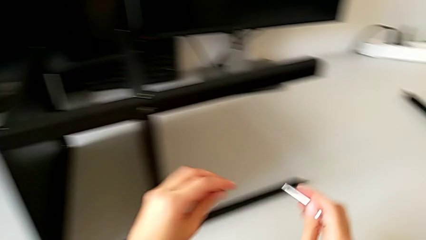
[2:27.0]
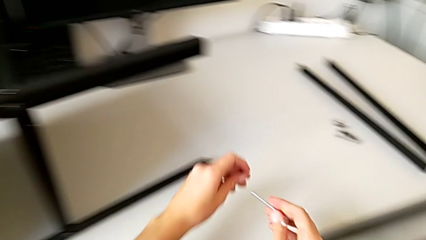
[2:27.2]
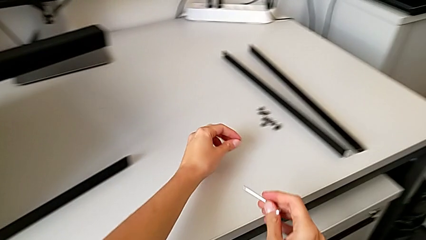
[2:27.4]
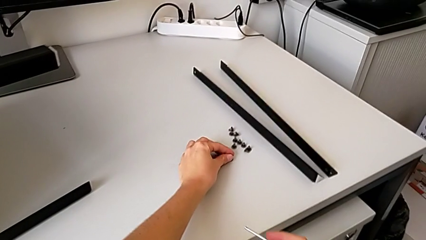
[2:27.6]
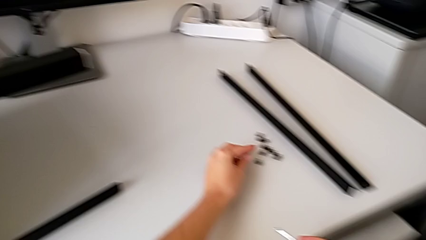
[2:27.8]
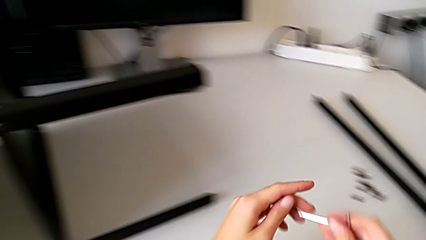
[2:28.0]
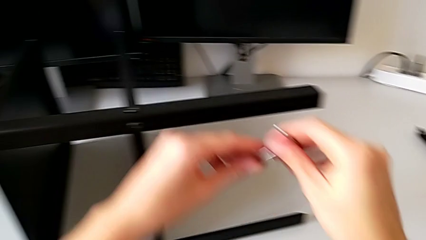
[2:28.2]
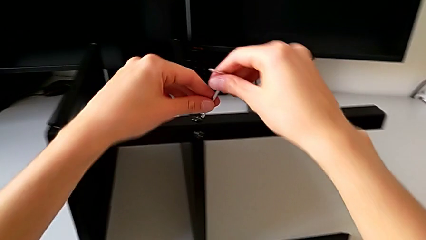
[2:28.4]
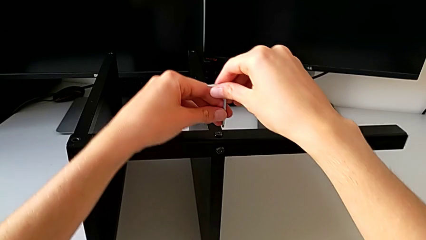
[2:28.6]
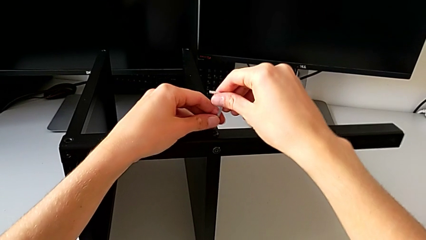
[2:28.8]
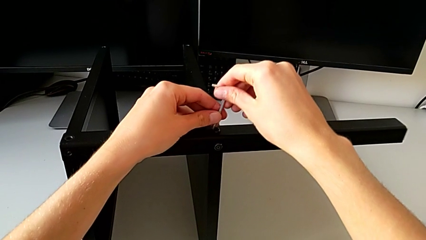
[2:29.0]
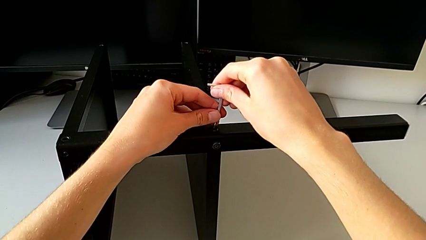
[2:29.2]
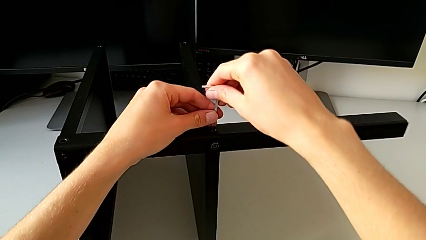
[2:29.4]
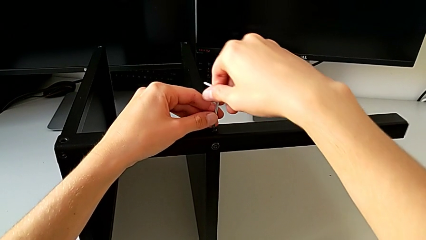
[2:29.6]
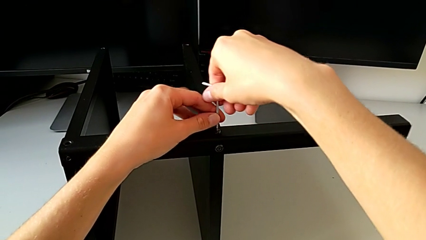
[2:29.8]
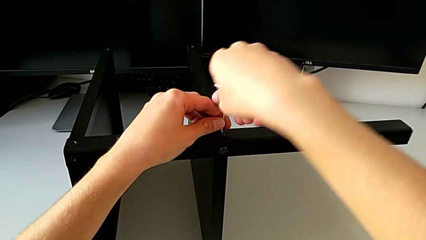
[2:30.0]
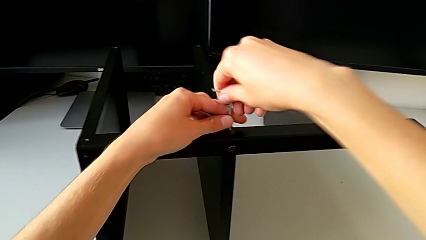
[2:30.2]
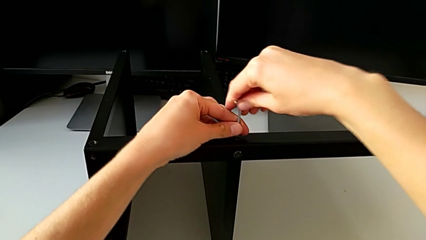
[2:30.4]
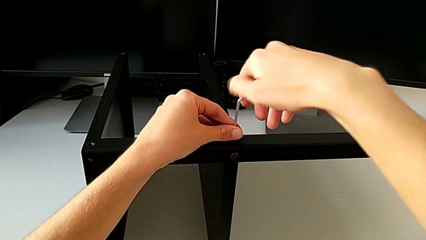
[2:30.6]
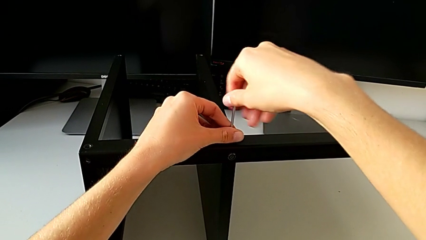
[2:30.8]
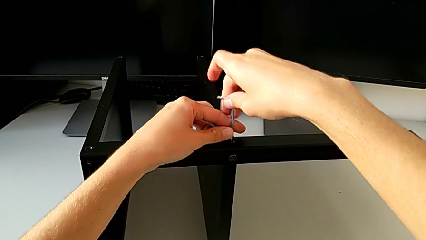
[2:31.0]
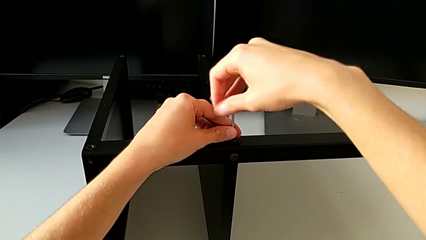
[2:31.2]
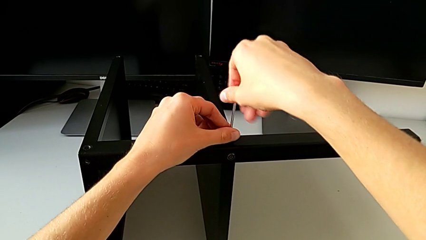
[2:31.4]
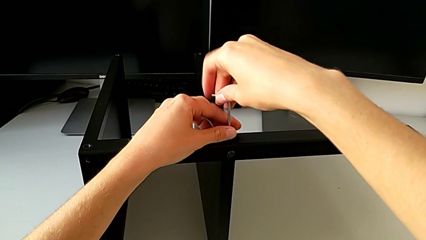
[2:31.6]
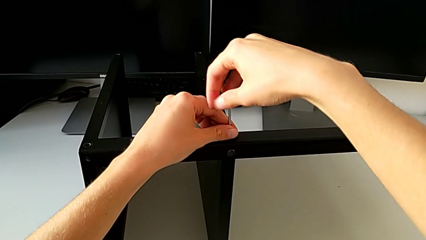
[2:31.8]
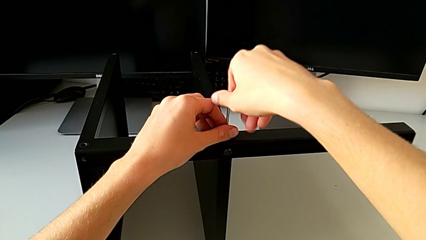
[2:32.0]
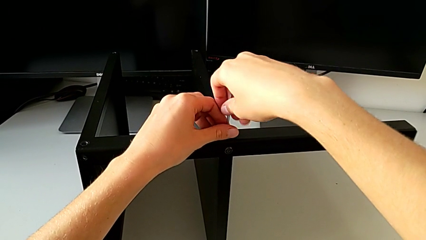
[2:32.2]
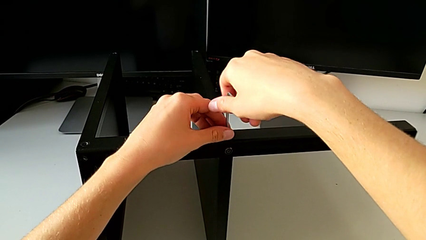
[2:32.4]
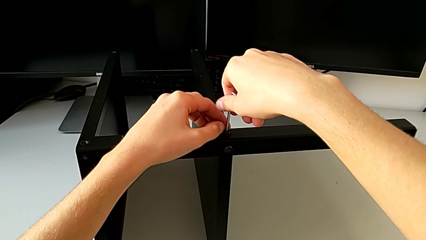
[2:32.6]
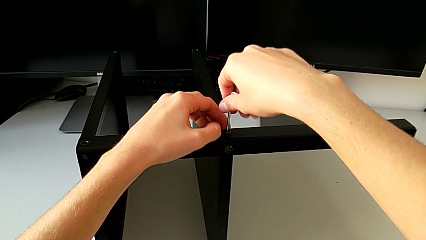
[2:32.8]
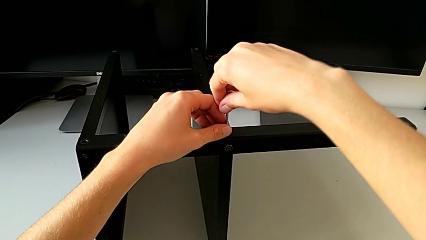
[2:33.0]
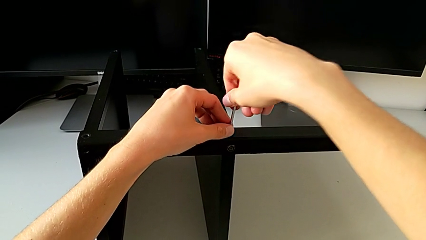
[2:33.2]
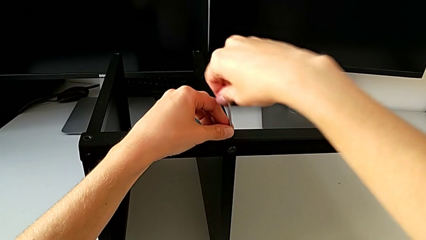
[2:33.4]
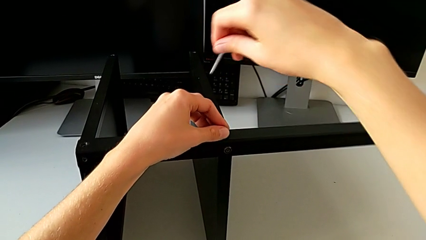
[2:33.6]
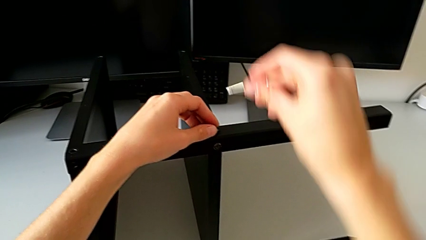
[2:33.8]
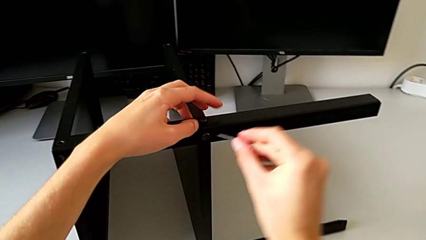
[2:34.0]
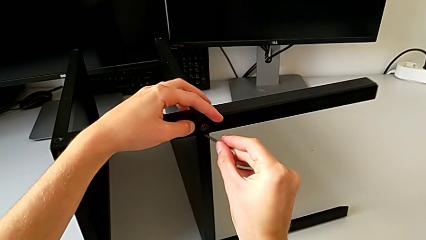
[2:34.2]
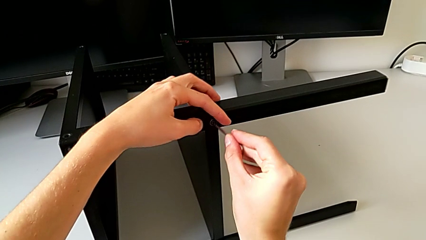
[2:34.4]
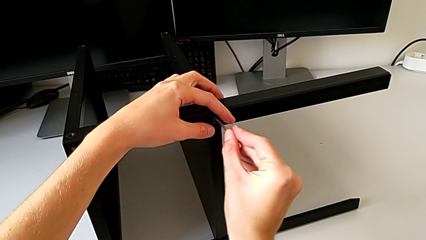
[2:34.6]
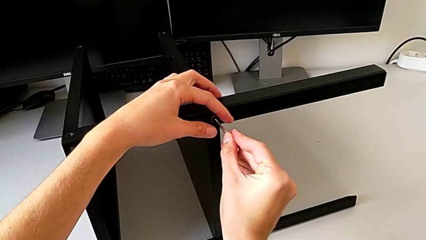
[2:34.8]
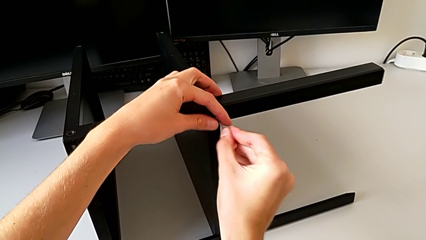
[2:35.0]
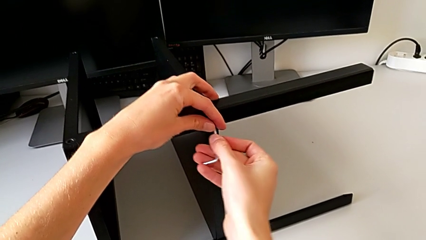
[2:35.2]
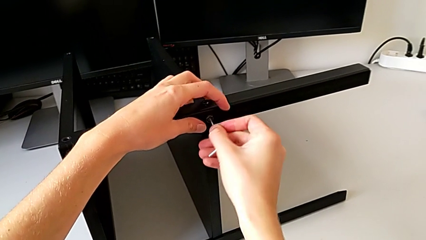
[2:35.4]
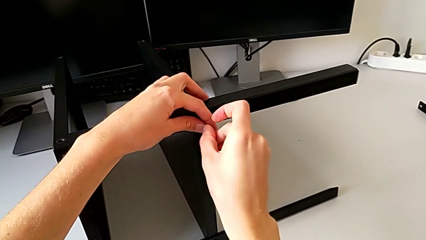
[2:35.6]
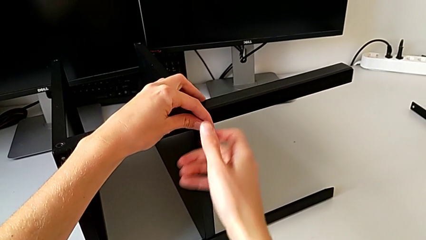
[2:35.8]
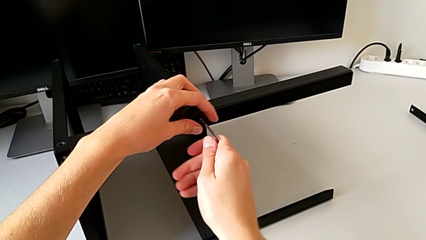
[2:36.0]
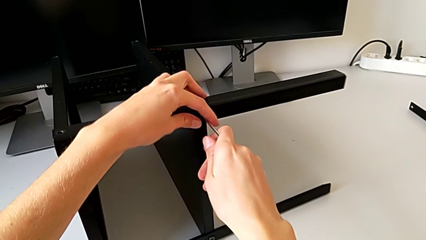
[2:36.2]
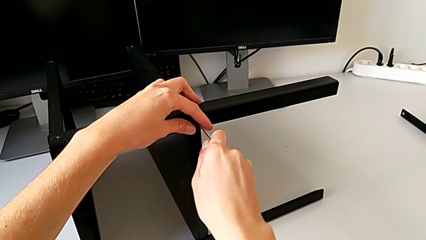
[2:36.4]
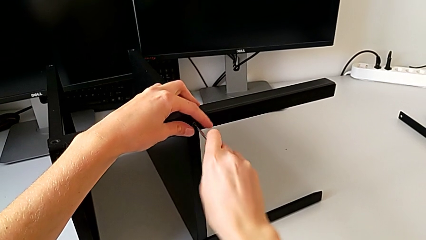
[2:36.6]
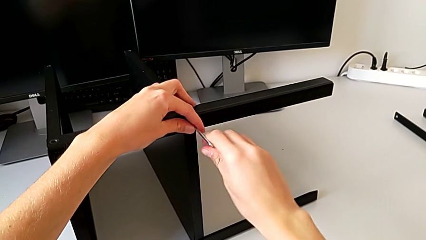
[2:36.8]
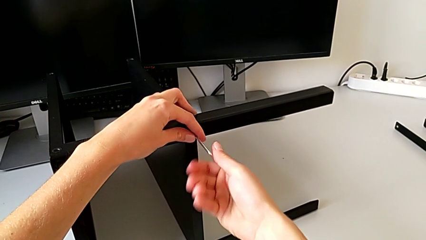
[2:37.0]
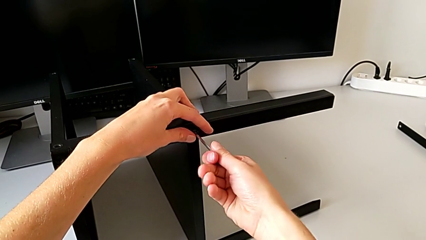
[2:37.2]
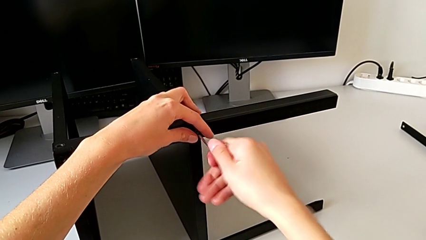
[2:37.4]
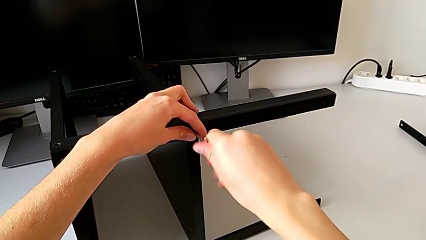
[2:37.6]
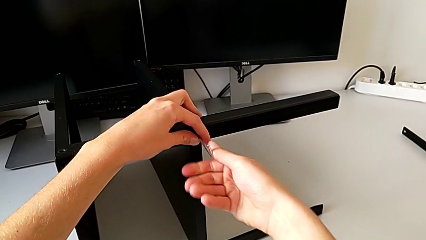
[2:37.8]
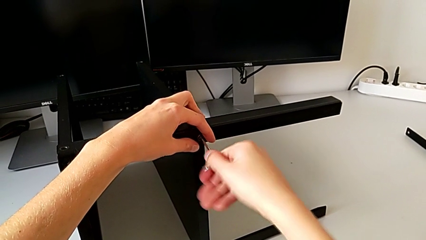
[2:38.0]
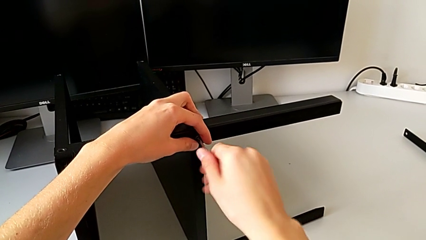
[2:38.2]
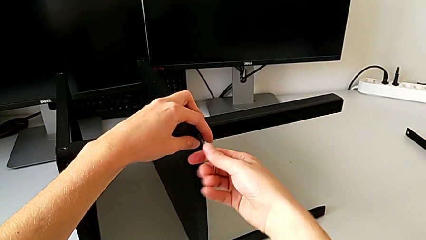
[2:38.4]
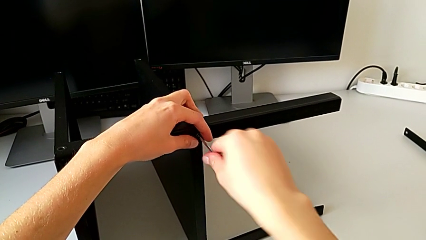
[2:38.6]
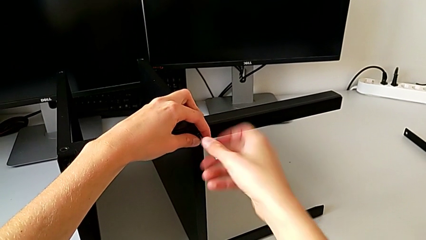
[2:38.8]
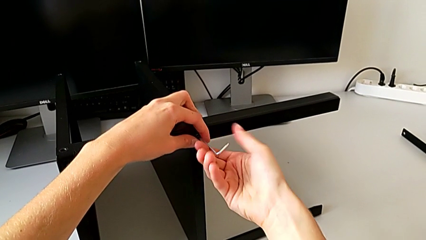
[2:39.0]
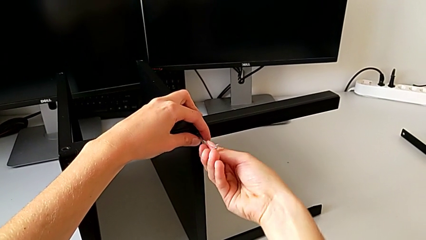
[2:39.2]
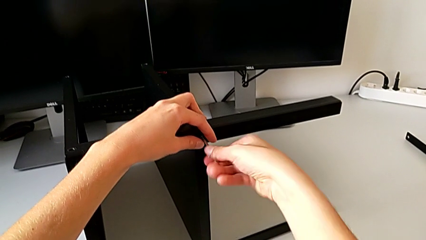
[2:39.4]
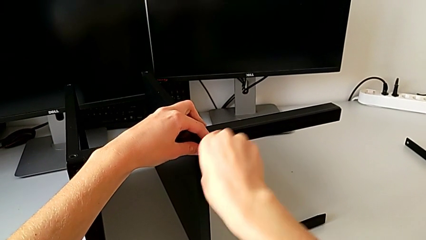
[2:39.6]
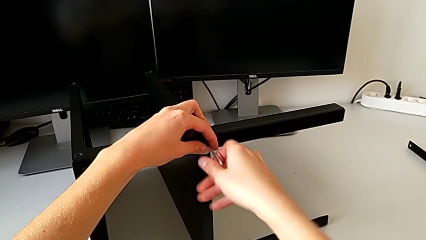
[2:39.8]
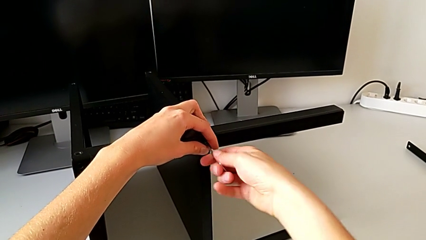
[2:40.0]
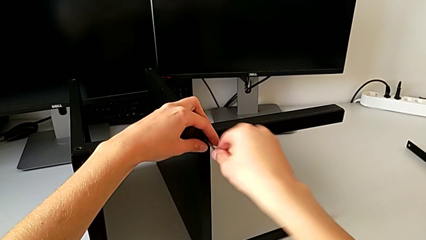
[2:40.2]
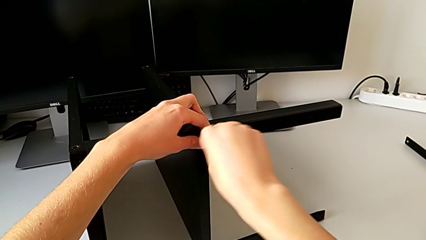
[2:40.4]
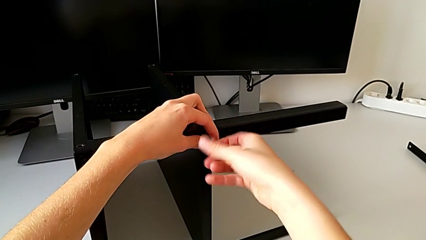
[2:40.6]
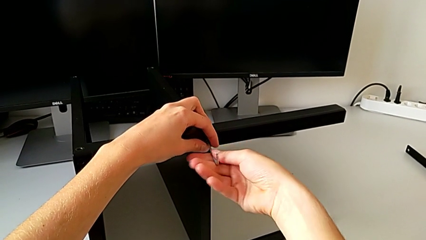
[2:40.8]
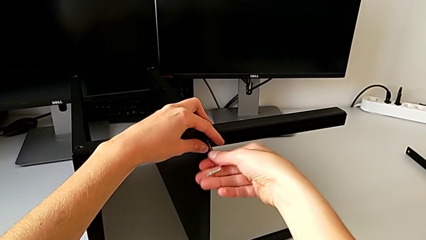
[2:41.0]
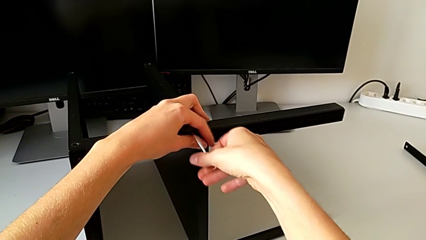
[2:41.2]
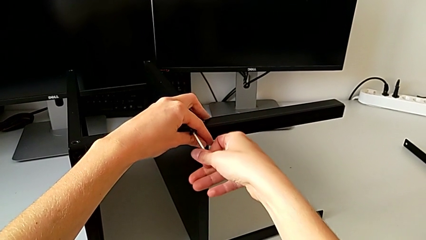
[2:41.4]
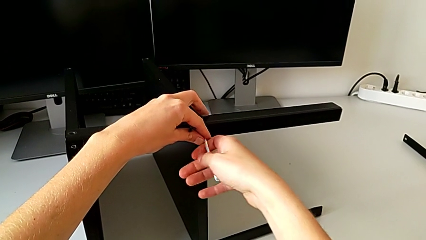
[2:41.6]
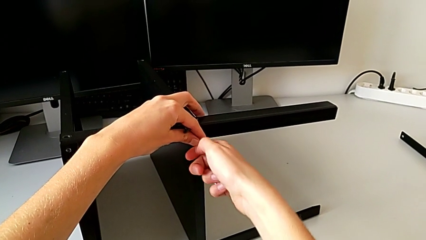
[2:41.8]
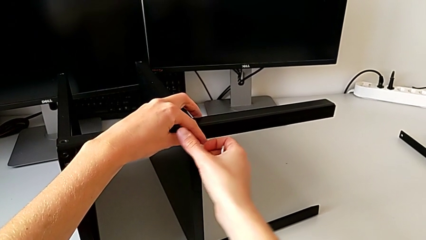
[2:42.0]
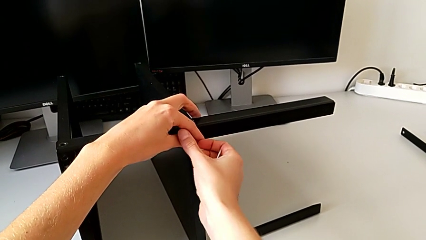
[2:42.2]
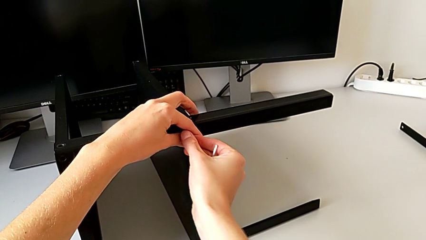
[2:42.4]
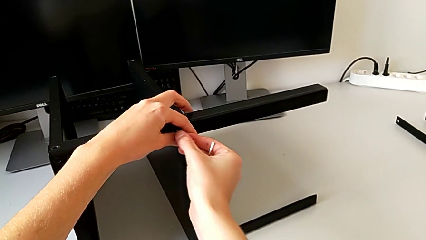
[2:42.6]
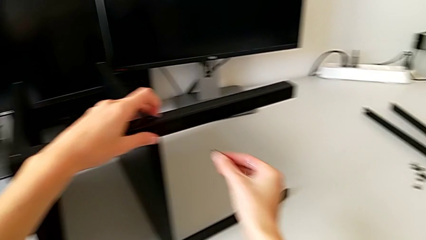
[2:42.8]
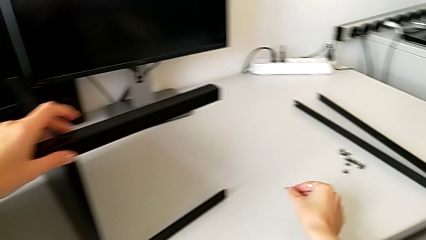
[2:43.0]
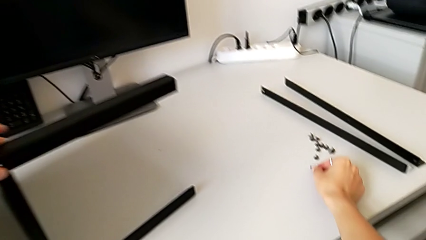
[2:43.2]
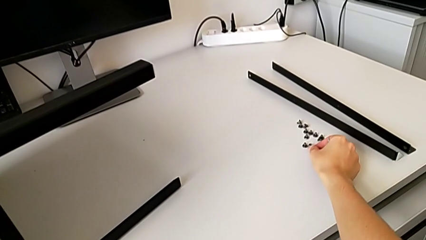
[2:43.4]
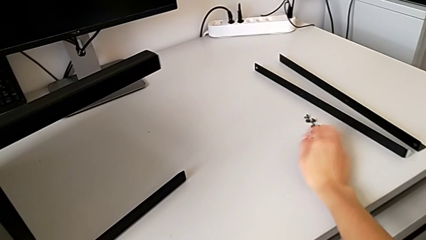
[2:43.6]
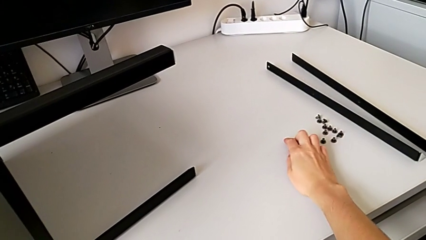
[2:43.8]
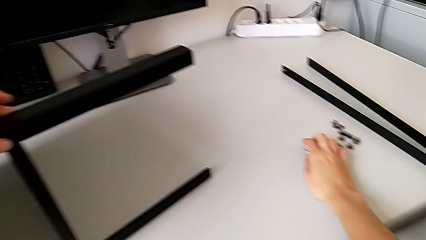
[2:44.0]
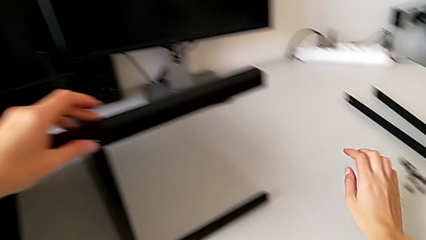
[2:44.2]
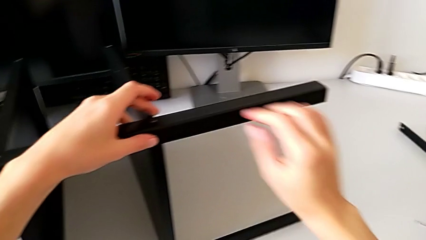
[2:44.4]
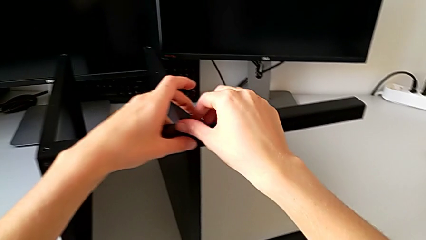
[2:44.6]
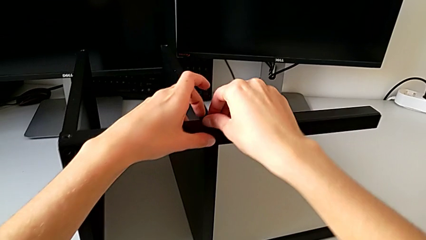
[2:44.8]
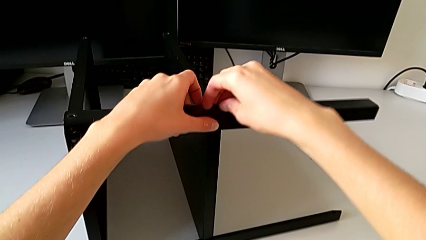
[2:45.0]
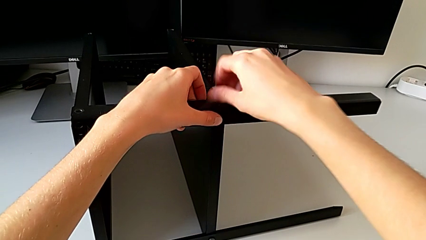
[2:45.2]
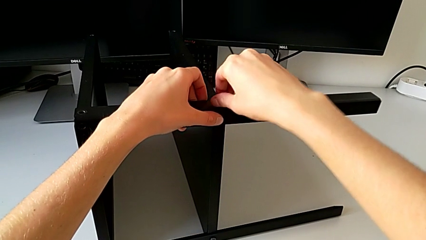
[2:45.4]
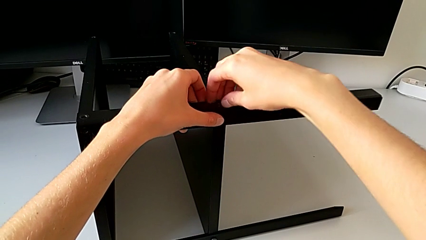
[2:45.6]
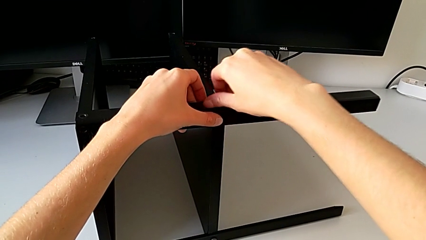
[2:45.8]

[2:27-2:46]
The camera wearer is disassembling the third leg. They place the hex socket head, insert the Allen wrench, unscrew the hex socket head, withdraw the Allen wrench, insert it, unscrew the hex socket head, withdraw the Allen wrench with the right hand, disassemble the hex socket head with the right hand, place it, place the Allen wrench and unscrew the hex socket head.
